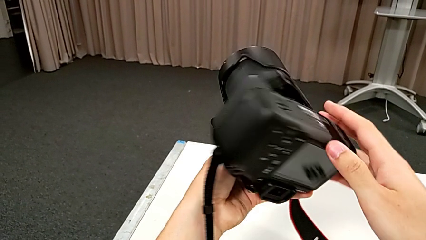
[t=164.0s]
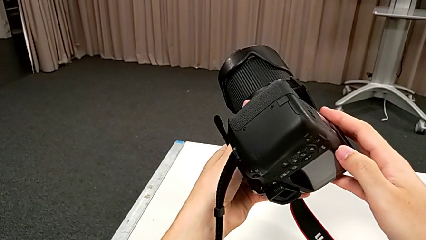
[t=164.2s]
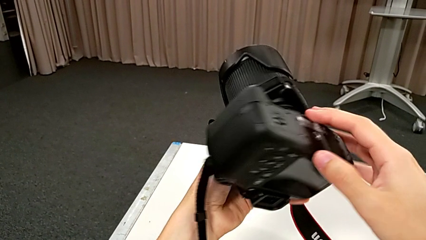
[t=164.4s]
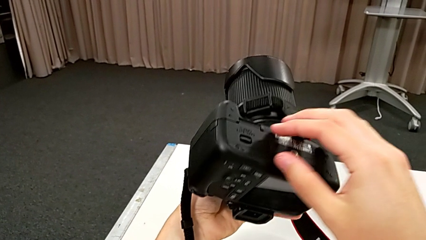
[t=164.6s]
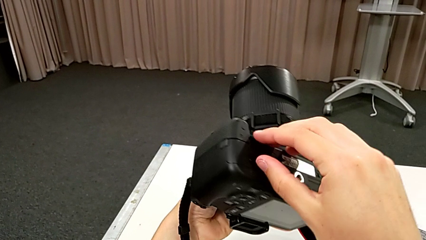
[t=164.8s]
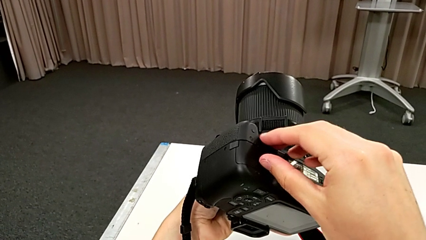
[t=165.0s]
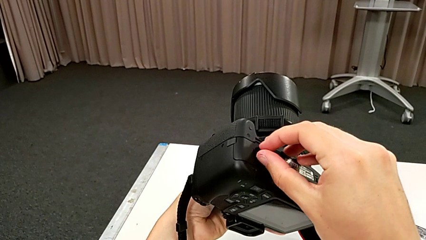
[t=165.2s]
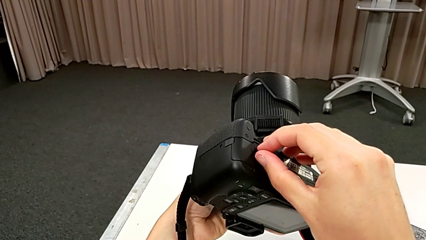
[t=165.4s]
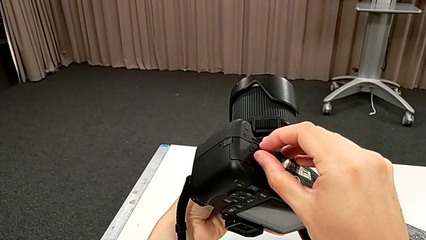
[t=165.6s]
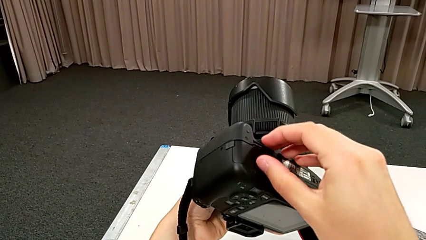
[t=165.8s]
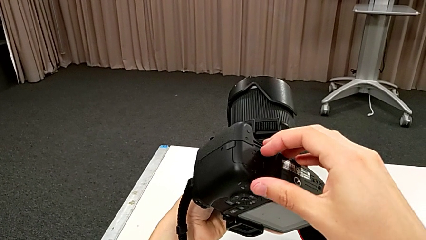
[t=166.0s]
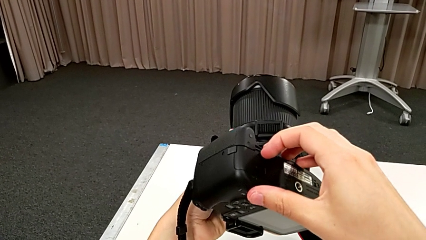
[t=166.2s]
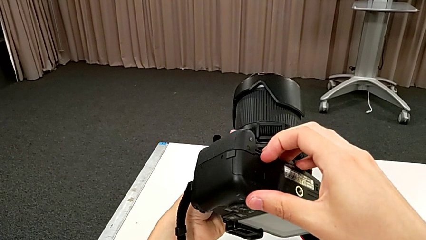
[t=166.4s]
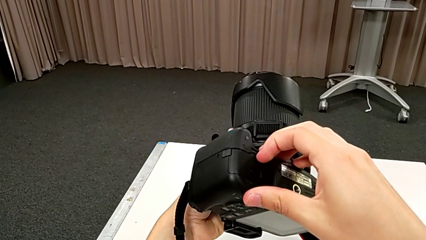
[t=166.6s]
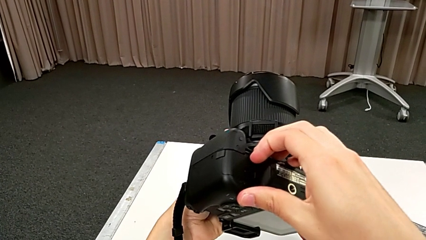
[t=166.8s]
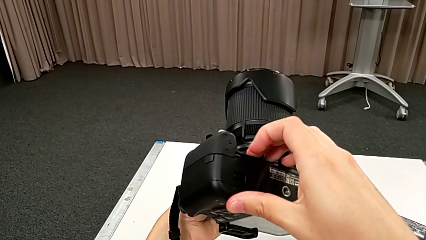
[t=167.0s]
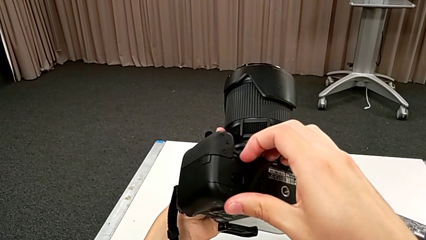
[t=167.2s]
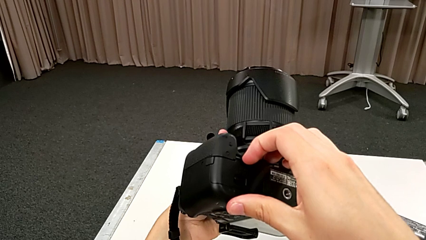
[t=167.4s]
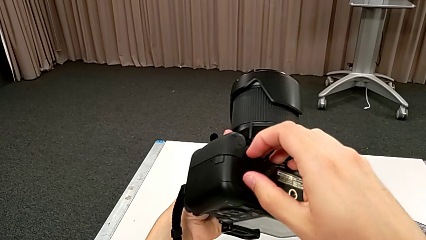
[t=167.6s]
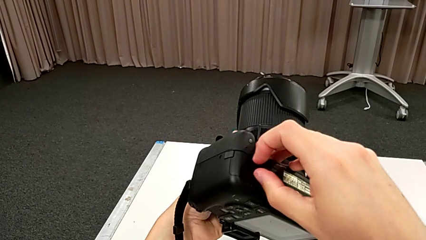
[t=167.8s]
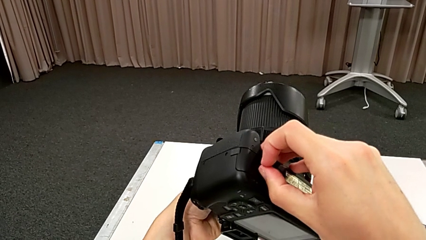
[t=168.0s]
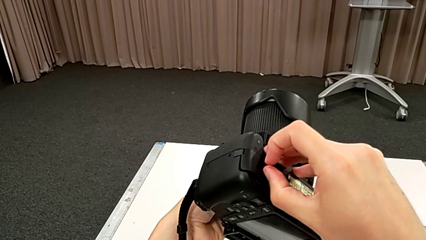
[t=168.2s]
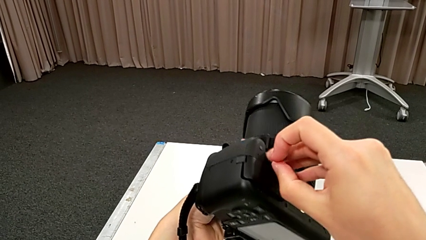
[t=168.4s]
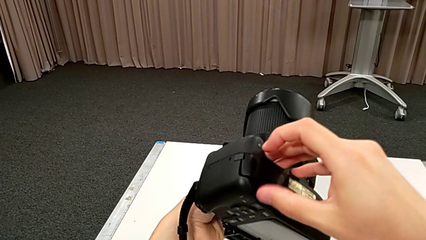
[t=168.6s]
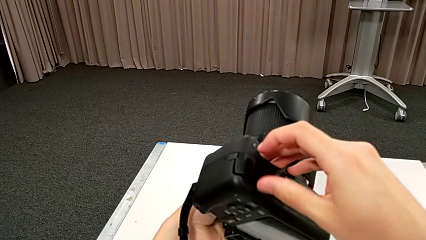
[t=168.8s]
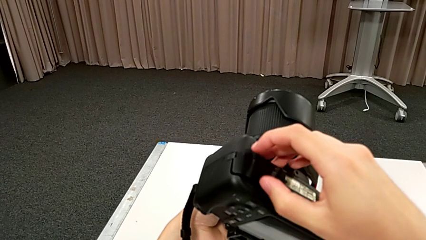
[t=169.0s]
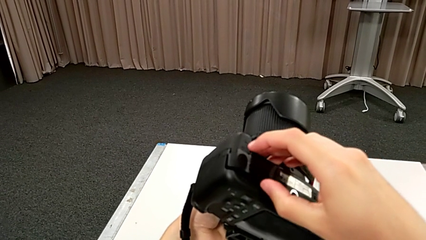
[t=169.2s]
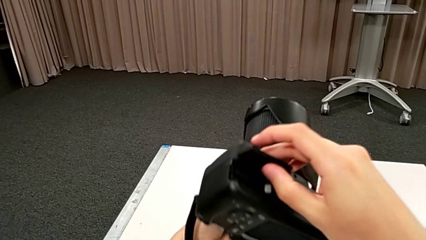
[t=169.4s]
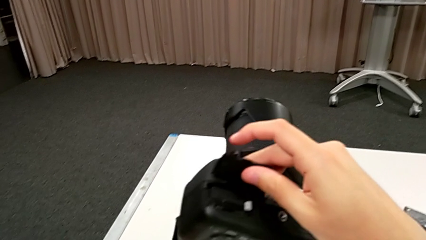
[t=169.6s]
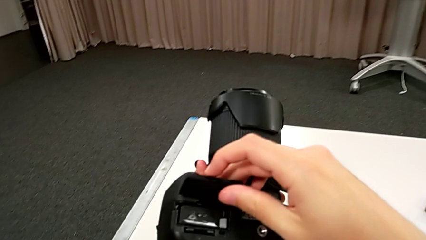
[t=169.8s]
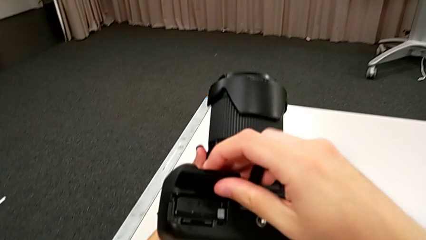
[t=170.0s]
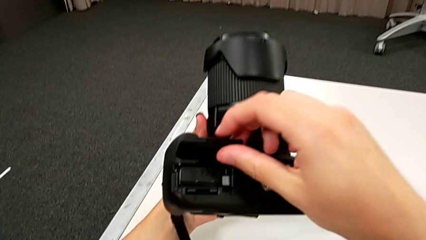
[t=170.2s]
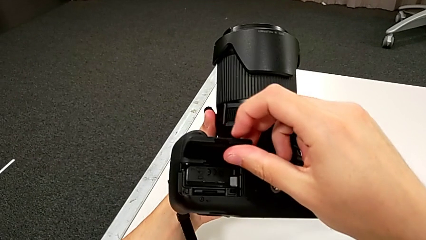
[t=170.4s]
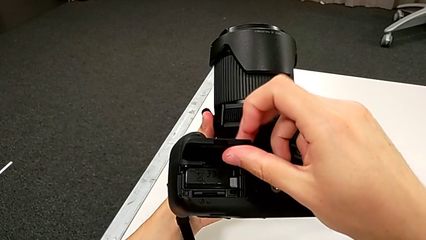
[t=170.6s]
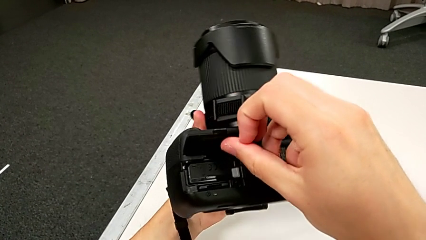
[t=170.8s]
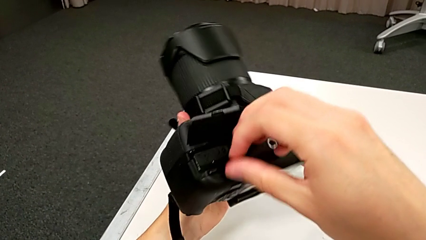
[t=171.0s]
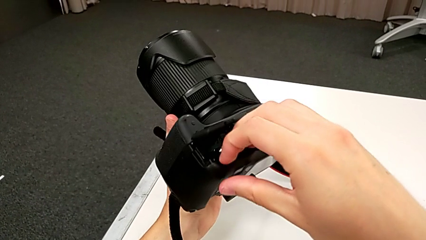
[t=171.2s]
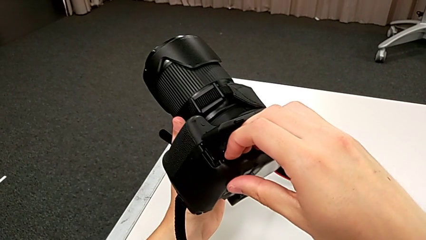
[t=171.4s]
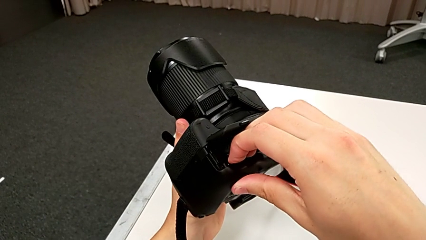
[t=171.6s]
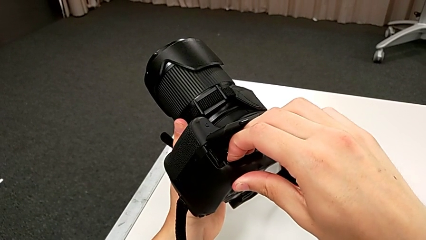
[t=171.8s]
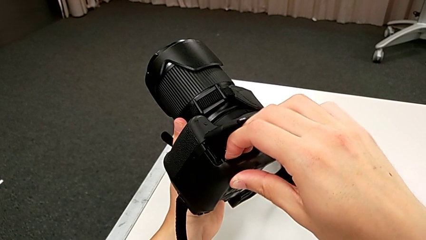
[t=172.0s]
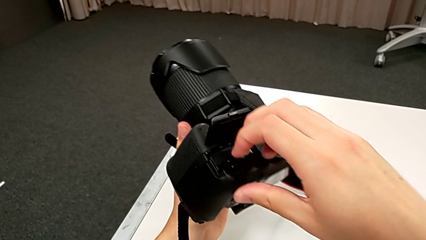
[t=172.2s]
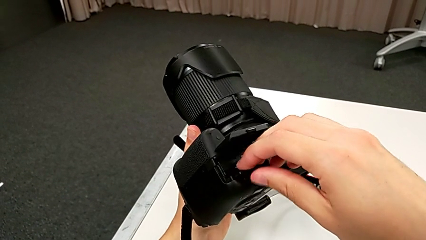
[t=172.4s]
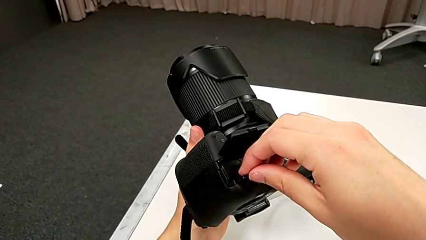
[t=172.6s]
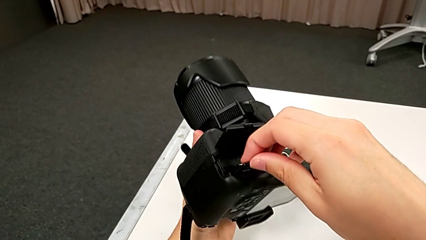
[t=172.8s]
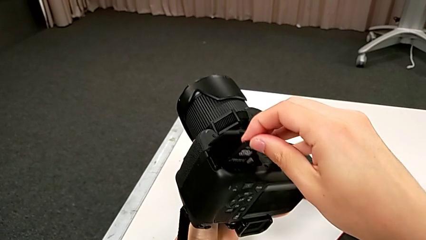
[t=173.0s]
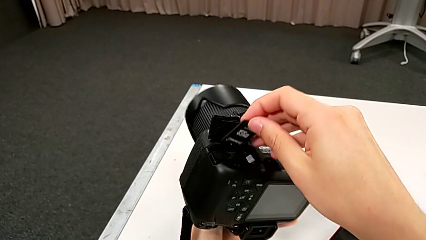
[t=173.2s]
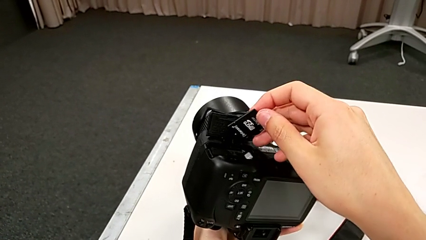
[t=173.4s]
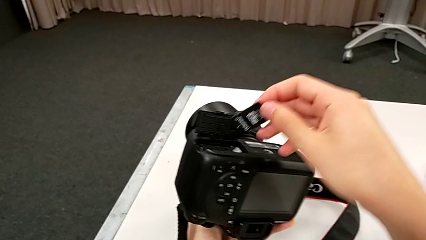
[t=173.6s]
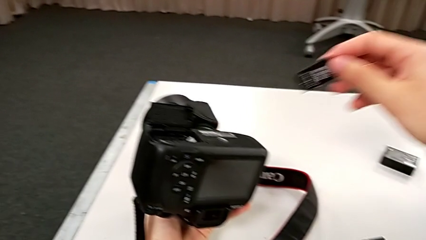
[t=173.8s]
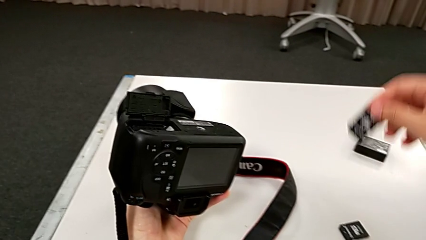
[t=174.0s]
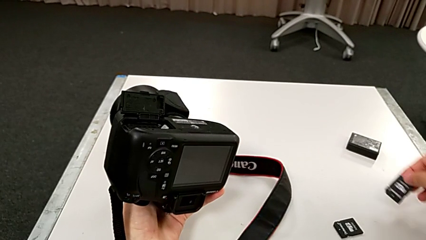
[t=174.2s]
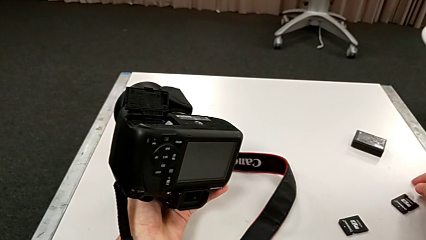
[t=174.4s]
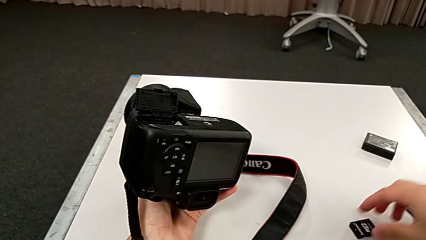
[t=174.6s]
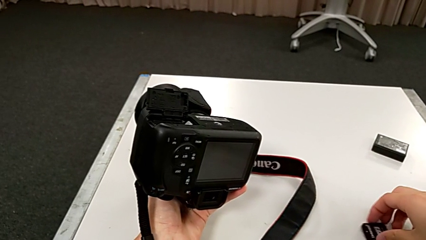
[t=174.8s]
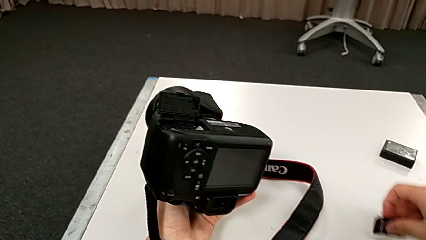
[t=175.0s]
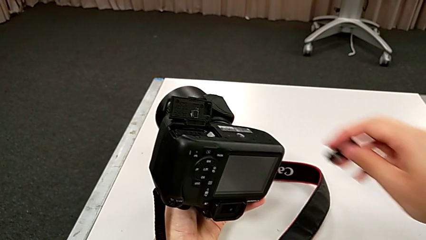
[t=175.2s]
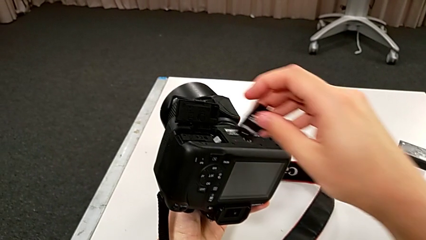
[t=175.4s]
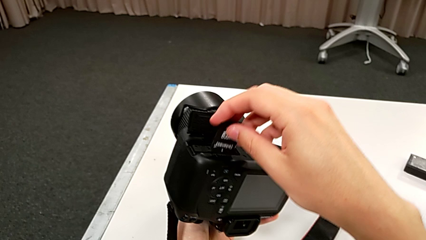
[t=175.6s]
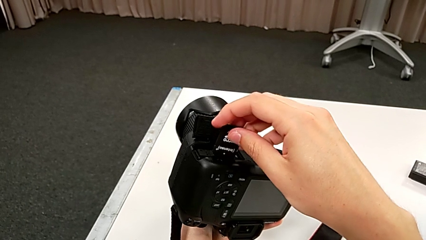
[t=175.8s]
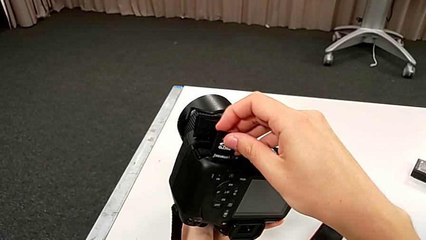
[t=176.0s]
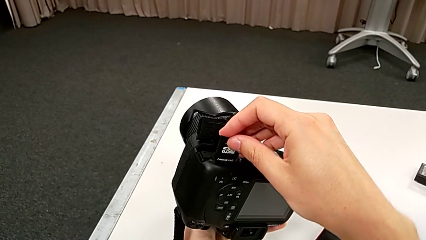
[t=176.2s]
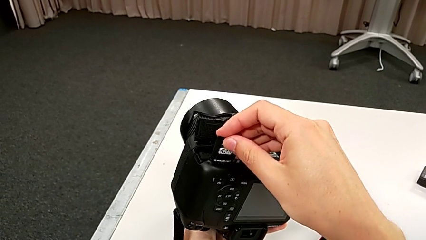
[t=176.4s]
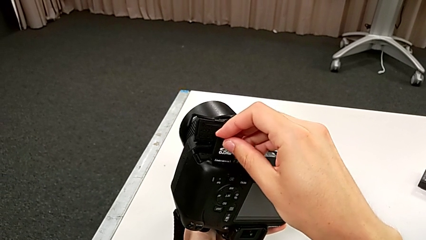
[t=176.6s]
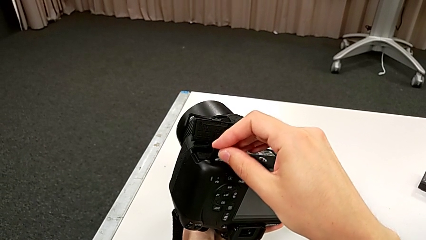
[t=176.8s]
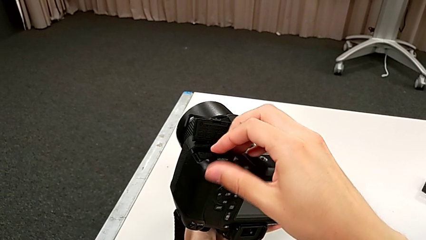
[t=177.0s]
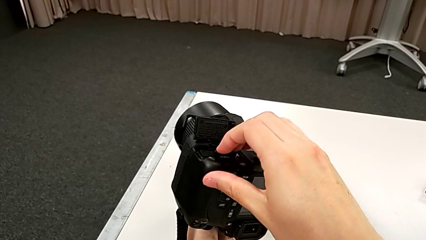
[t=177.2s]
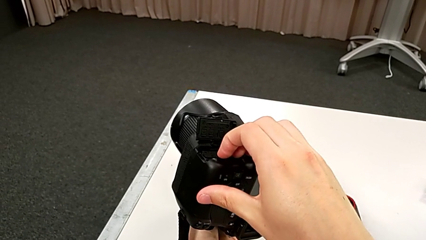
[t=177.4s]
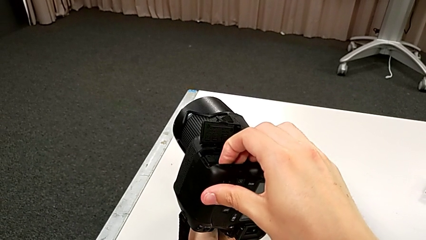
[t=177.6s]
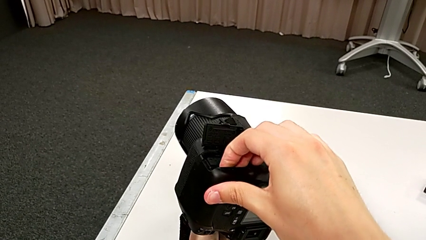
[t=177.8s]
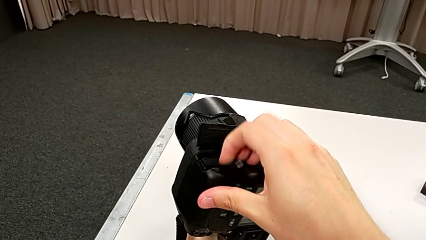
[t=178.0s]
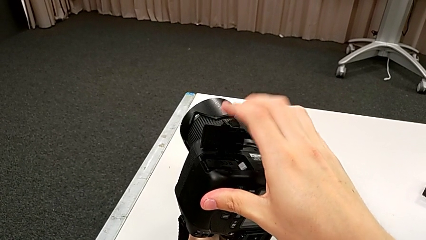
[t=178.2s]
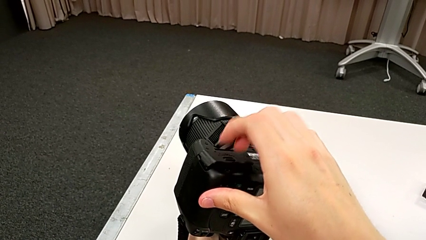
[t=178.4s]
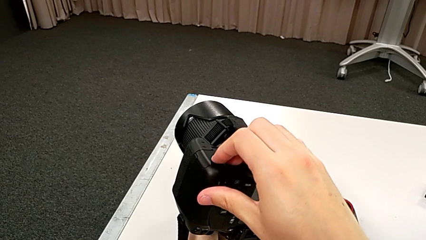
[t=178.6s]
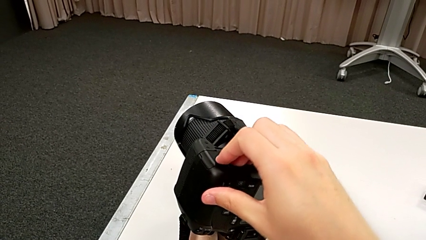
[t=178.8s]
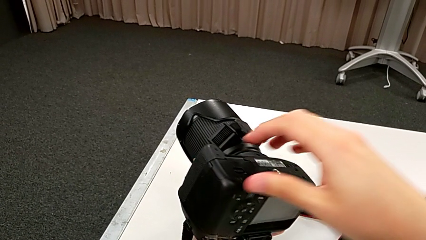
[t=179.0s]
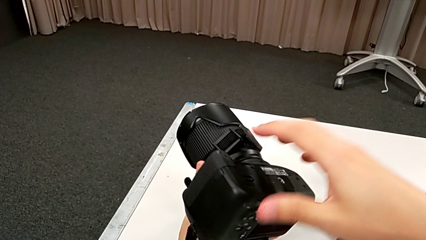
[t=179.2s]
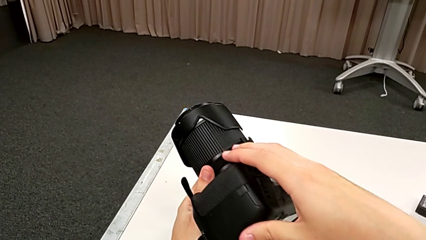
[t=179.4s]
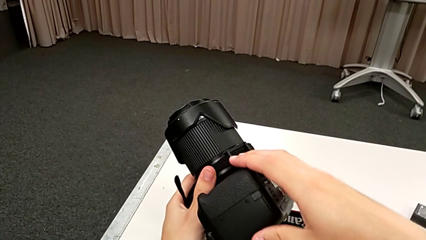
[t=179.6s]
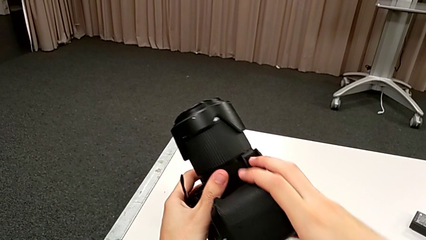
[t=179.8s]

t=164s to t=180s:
The camera wearer is changing the SD card. They inspect the DSLR, open the battery door, grab the old SD card, push it, pull it and place it. They grab the new SD card, lift it and insert it.
